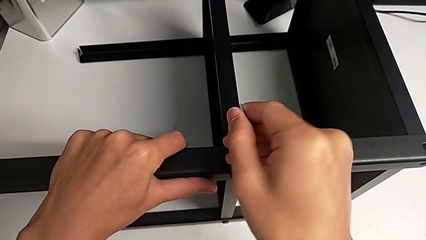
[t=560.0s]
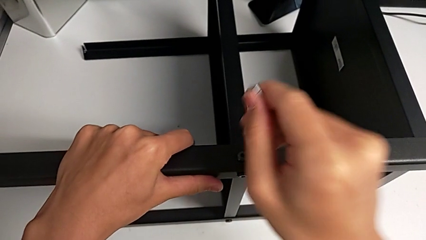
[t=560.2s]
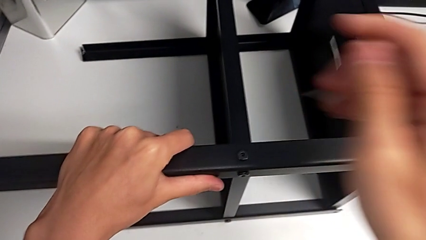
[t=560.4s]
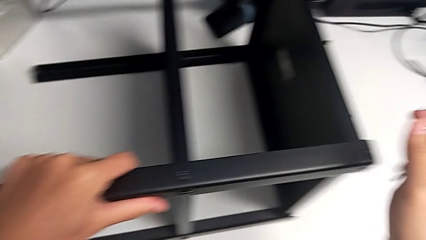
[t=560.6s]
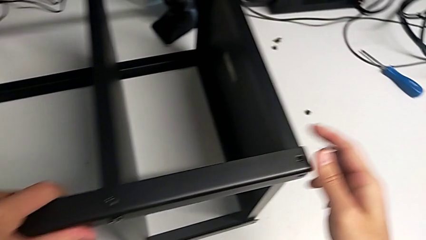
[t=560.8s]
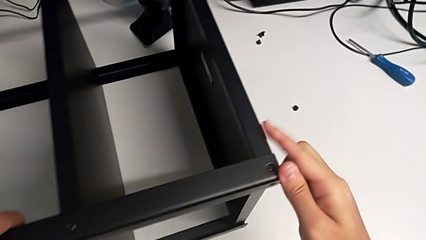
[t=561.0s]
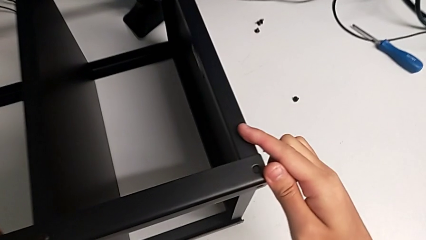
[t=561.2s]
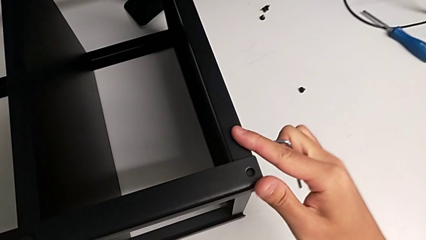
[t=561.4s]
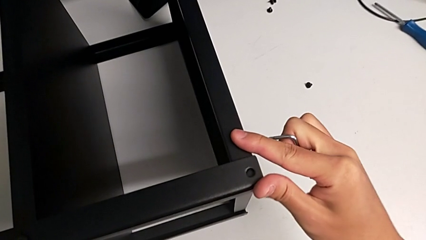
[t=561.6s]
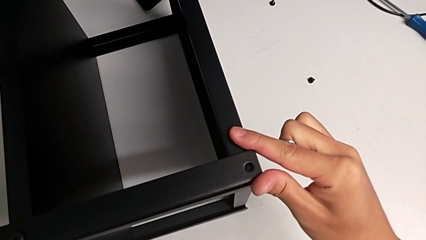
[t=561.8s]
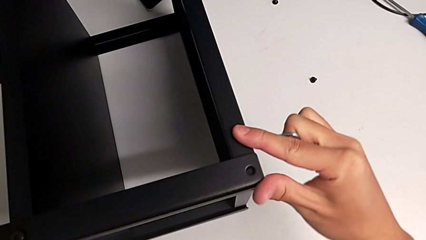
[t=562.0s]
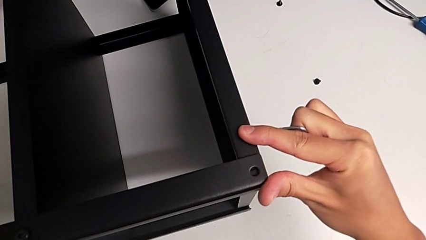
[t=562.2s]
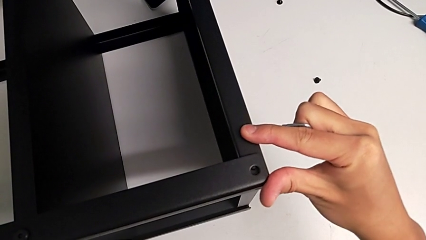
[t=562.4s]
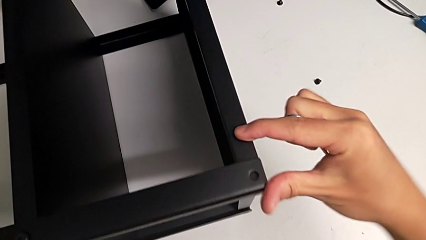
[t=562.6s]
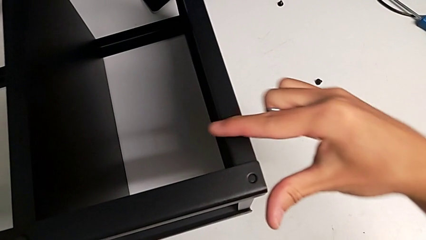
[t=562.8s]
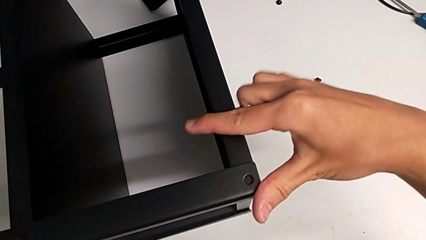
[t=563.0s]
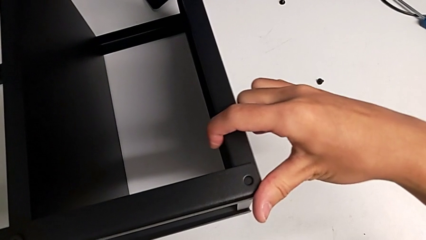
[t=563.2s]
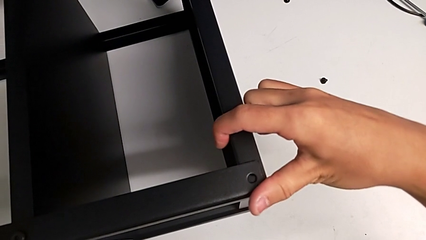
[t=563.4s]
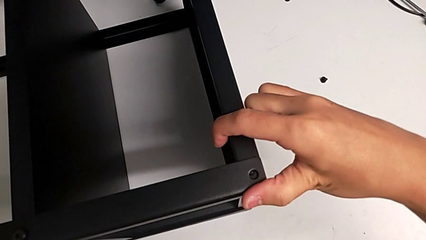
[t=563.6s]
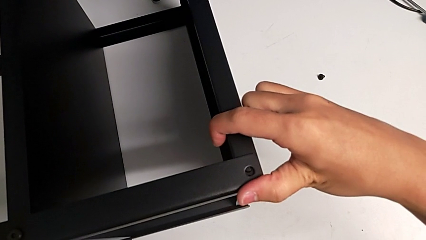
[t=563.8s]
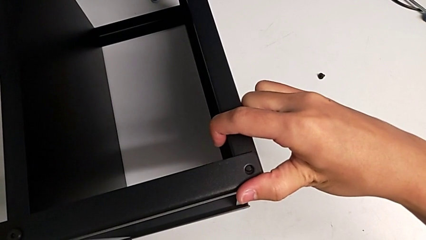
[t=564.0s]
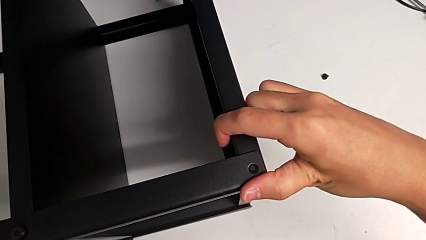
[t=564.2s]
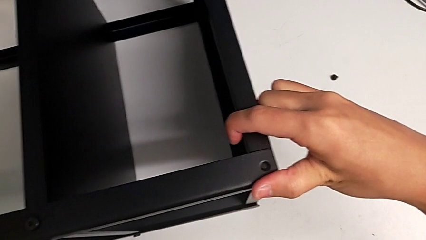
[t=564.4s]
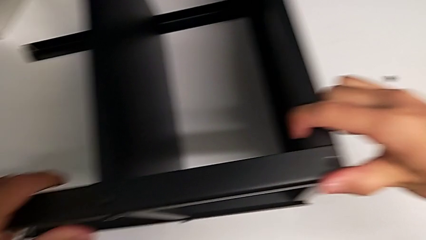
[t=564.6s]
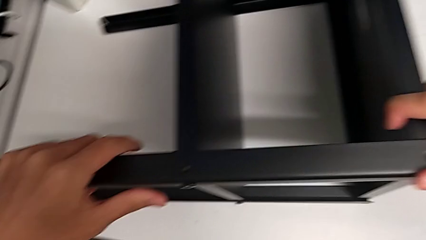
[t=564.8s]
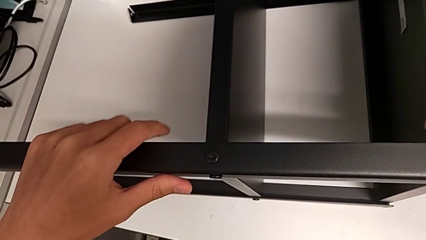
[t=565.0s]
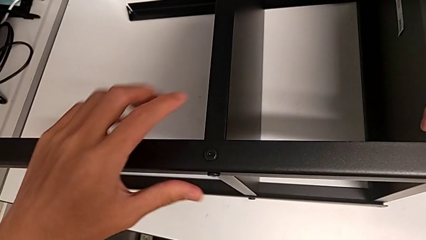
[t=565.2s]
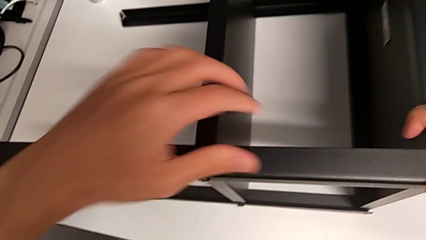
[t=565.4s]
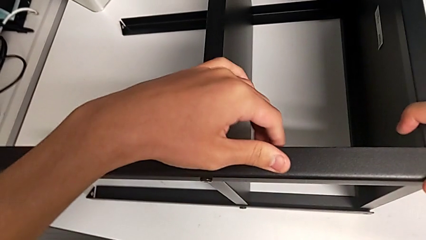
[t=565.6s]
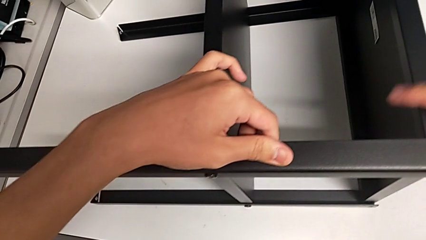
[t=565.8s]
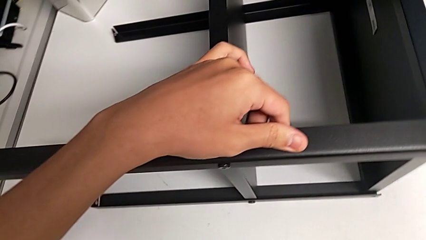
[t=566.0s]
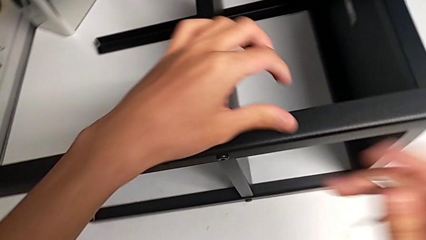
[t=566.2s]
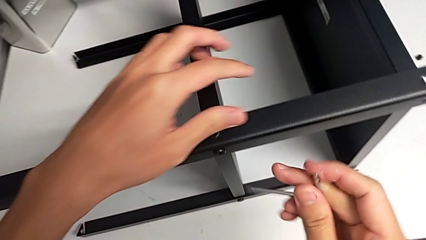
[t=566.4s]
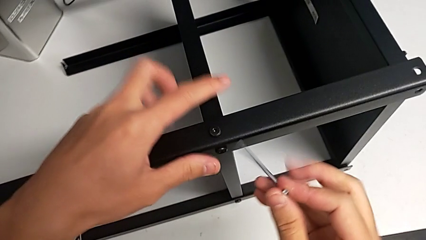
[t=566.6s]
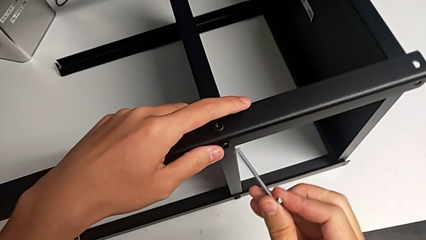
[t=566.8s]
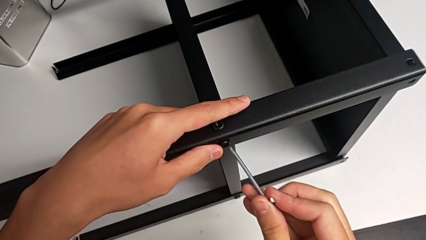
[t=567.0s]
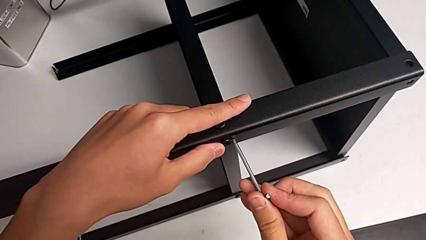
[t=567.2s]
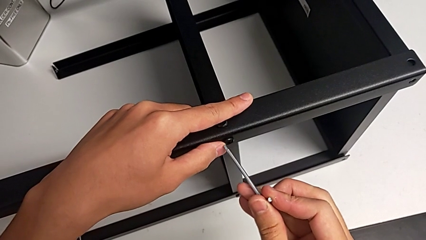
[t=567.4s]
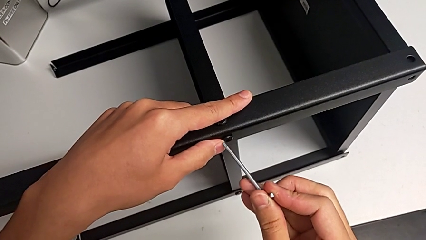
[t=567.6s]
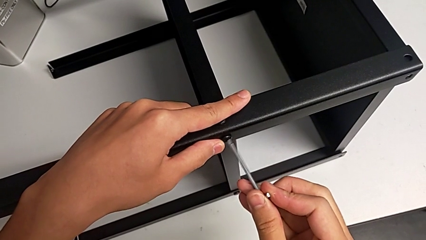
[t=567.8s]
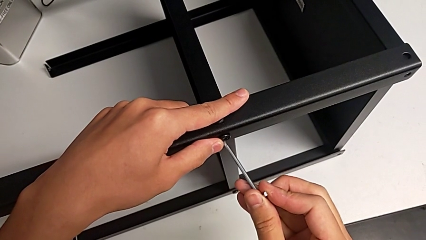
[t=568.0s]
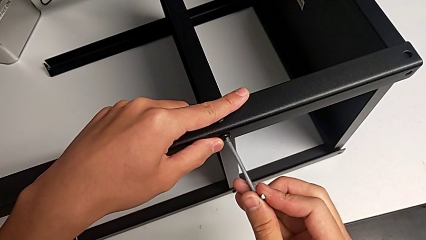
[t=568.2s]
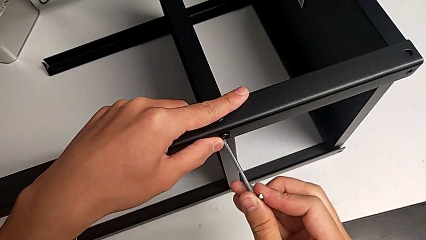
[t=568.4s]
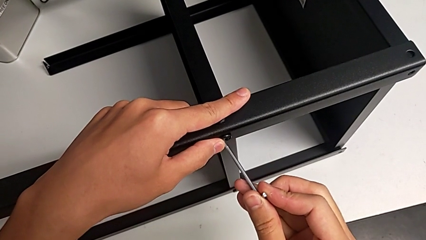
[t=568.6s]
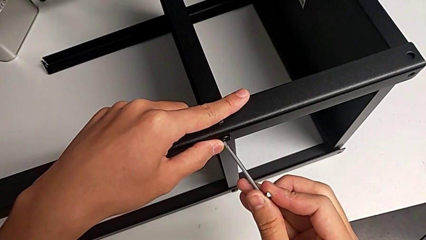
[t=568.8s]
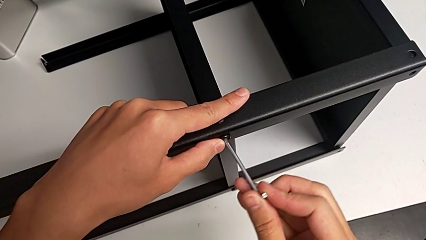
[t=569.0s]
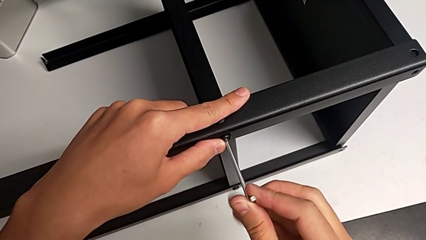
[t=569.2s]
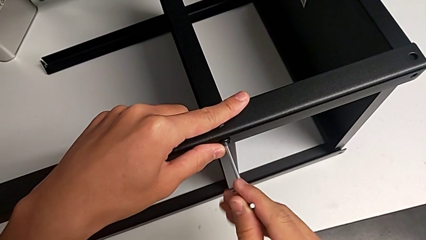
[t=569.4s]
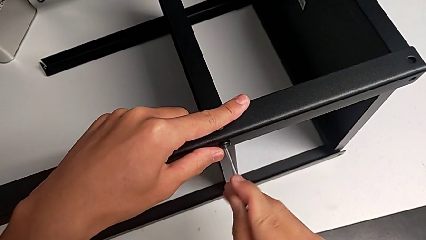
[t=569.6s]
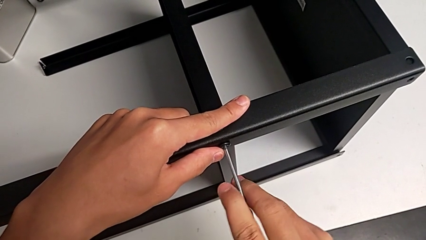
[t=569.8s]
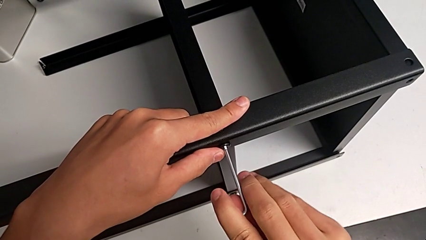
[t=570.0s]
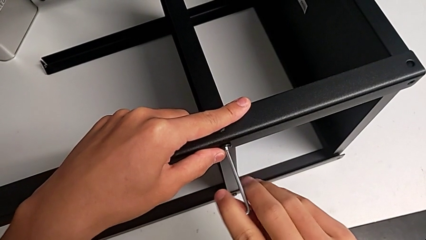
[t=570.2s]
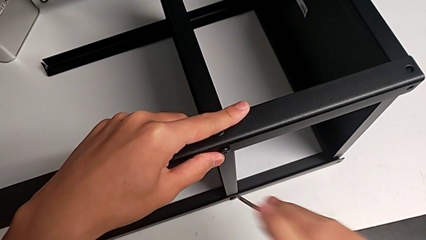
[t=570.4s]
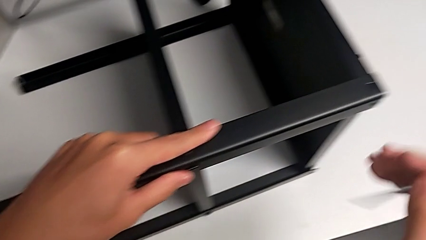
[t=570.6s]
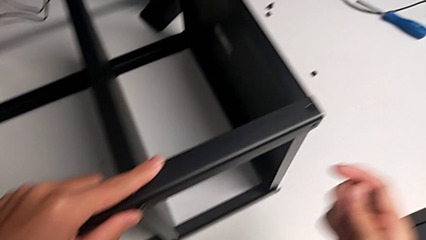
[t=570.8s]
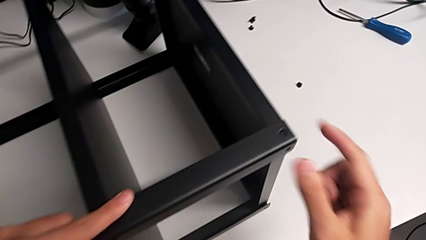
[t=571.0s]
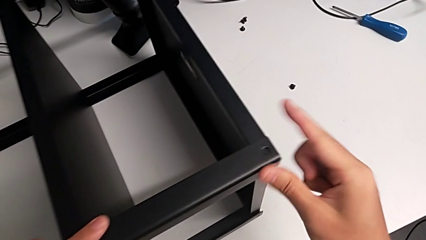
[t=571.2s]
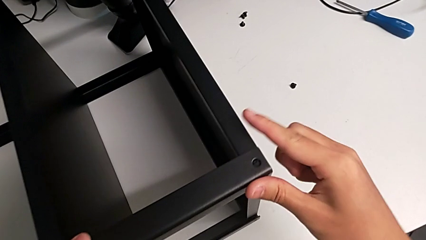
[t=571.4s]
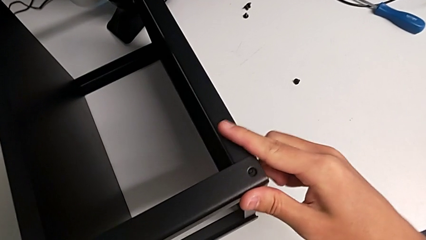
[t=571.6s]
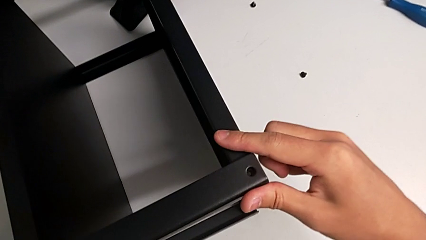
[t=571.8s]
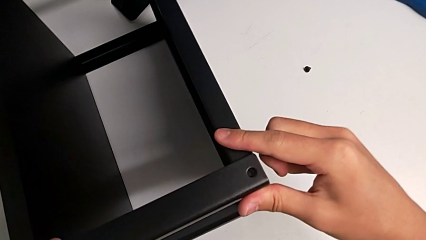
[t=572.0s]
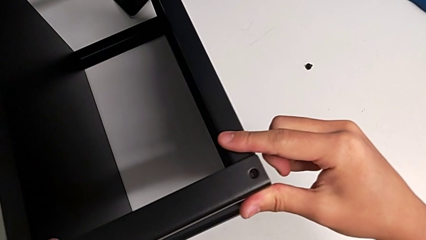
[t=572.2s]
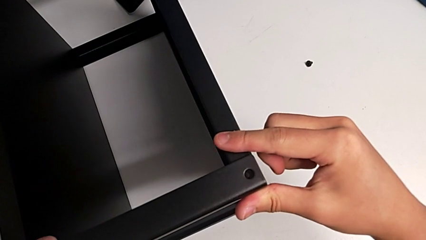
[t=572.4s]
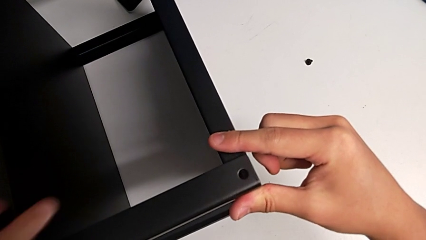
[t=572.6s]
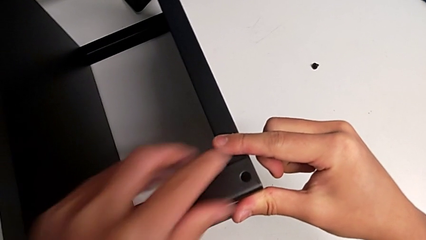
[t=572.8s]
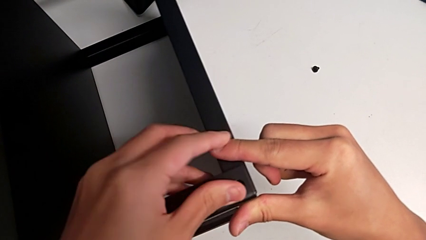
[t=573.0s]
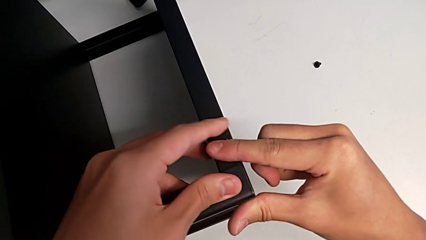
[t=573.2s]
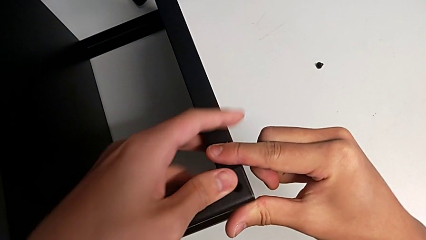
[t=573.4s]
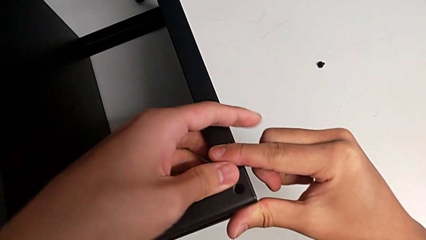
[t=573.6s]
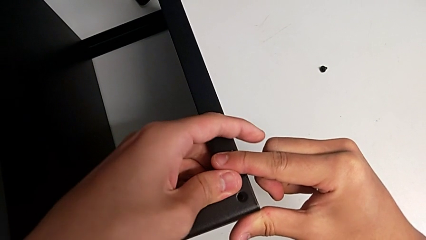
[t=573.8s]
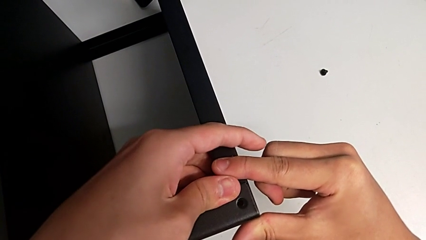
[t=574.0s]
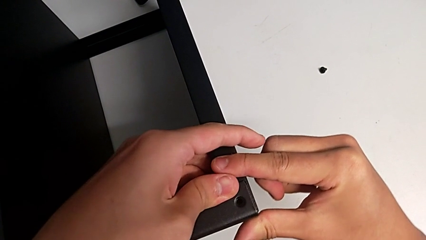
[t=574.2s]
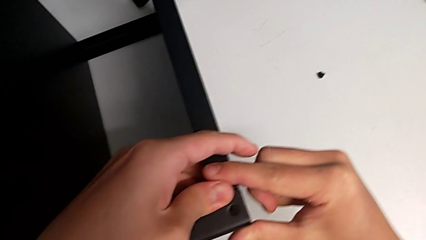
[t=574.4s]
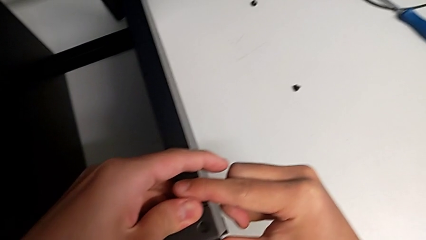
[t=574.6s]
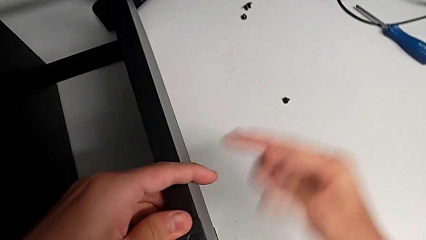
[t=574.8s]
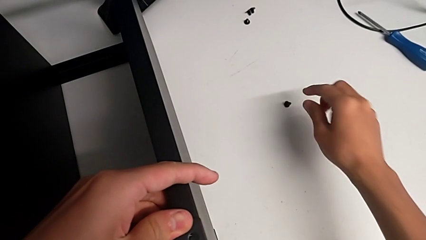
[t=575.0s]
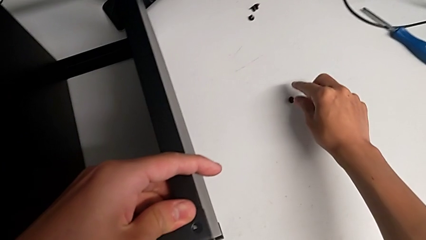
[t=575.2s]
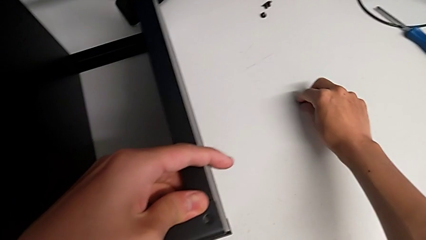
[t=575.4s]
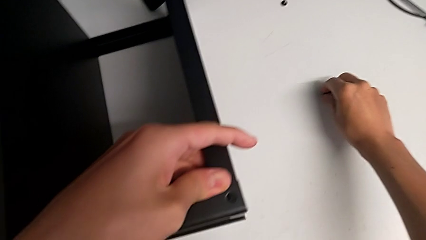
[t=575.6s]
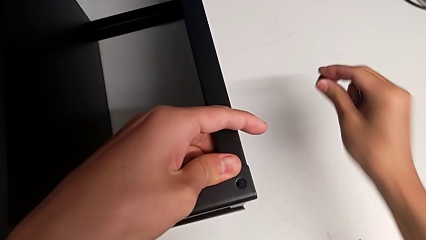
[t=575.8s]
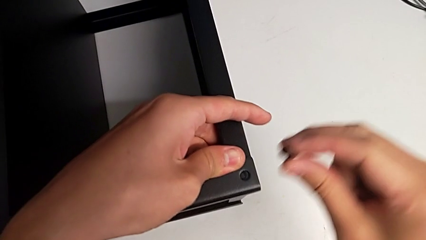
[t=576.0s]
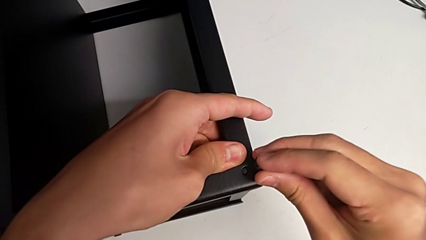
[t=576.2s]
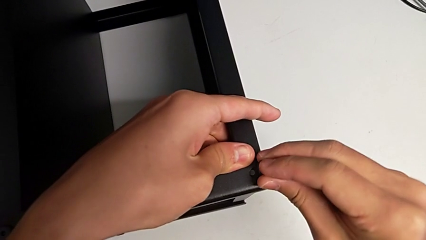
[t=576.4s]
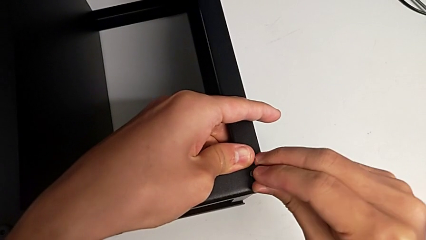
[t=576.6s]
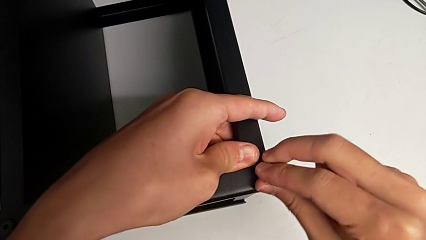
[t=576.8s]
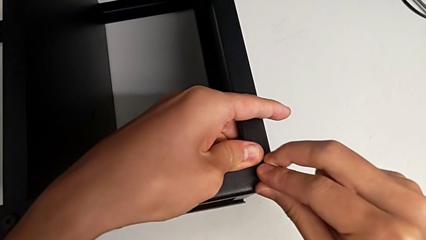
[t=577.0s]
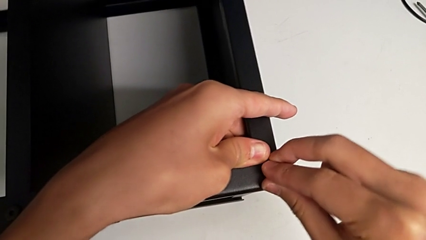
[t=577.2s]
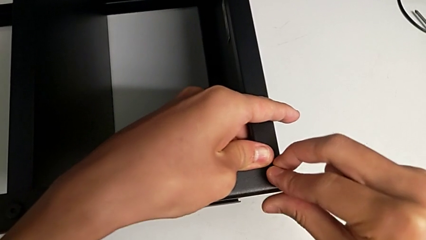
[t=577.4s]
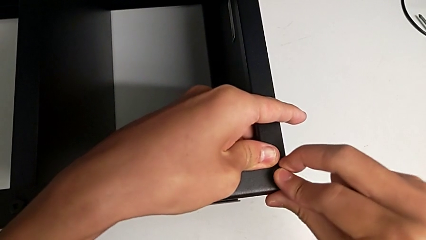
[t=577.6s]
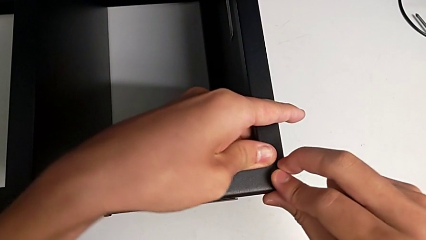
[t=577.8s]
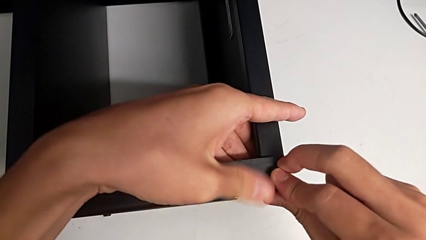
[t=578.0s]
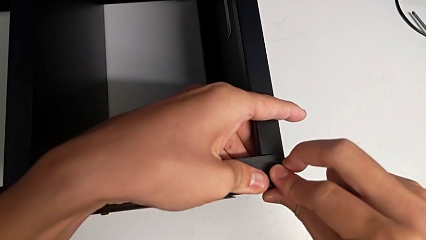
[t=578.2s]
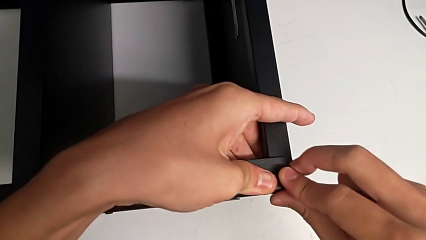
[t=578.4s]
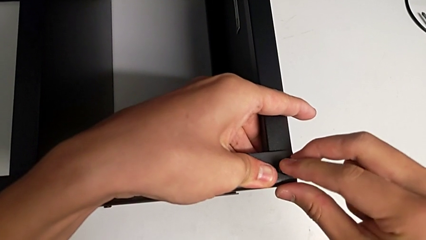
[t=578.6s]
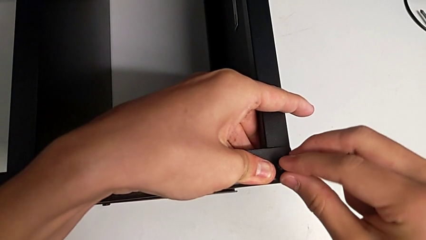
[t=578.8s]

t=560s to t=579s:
The camera wearer is screwing the legs of the table to the top tray. They withdraw the Allen wrench, align the tray, insert the Allen wrench, screw the hex socket head, withdraw the Allen wrench, align the tray, grab the thirteenth hex socket head and insert it.
